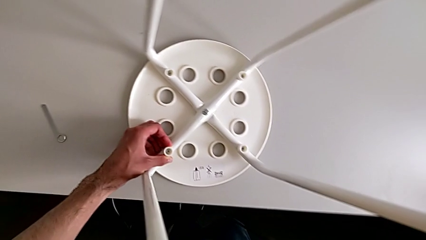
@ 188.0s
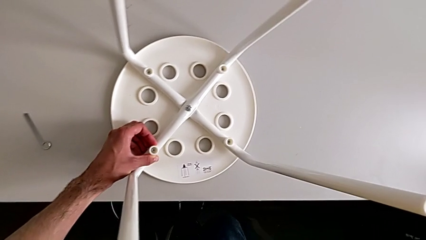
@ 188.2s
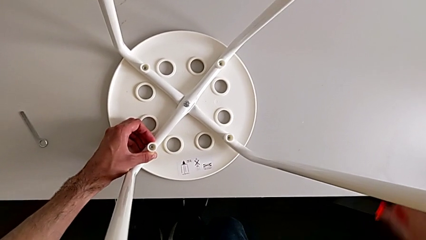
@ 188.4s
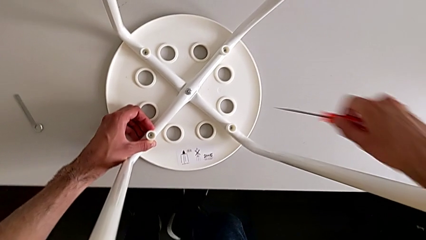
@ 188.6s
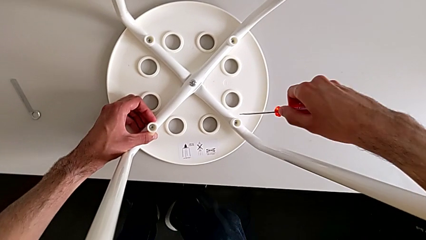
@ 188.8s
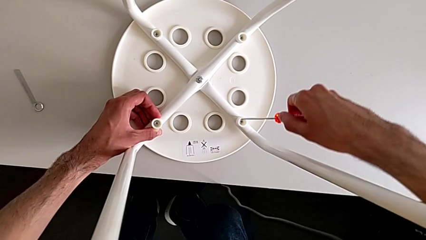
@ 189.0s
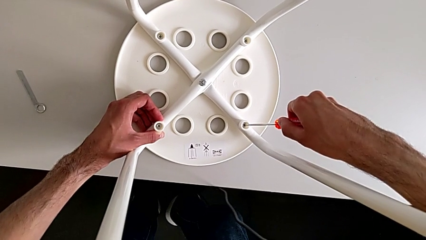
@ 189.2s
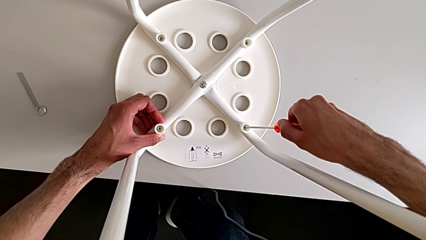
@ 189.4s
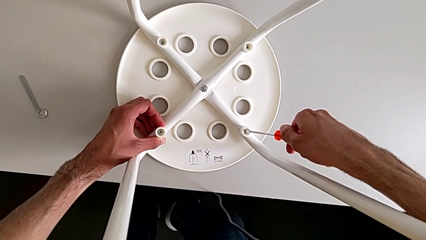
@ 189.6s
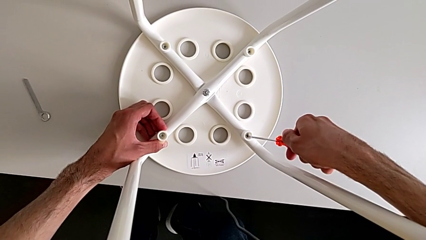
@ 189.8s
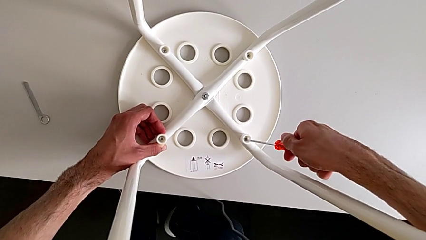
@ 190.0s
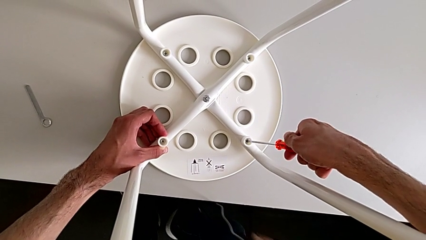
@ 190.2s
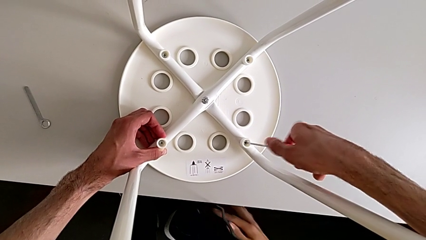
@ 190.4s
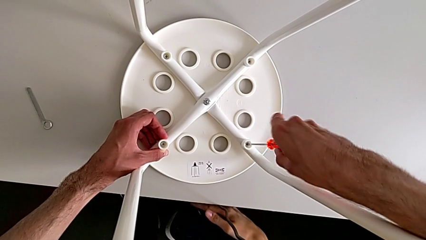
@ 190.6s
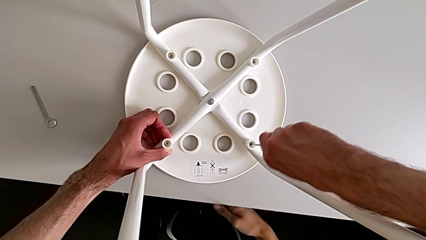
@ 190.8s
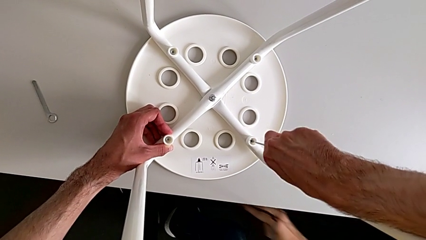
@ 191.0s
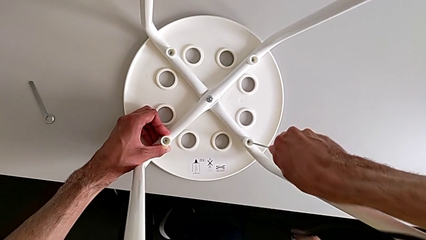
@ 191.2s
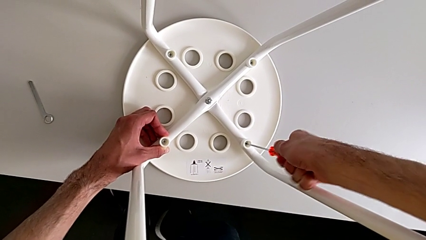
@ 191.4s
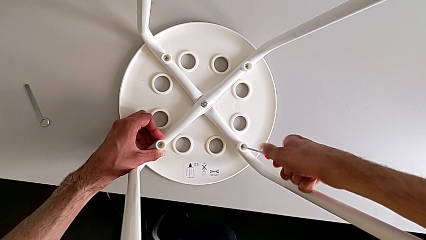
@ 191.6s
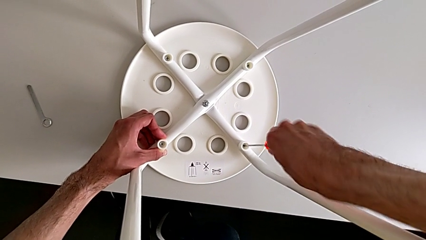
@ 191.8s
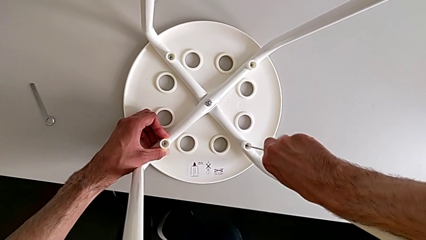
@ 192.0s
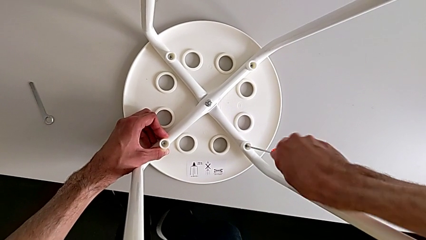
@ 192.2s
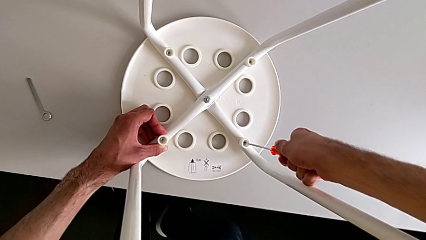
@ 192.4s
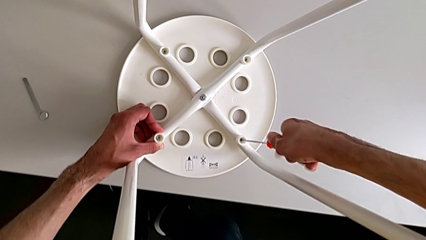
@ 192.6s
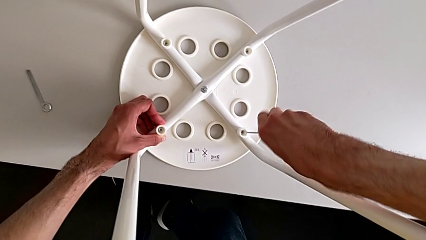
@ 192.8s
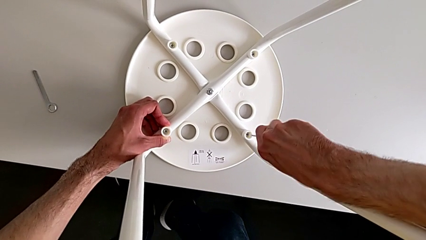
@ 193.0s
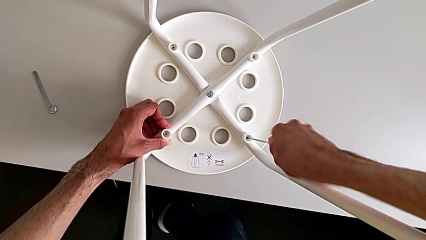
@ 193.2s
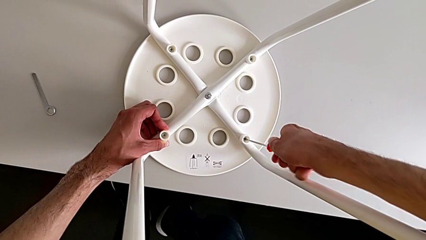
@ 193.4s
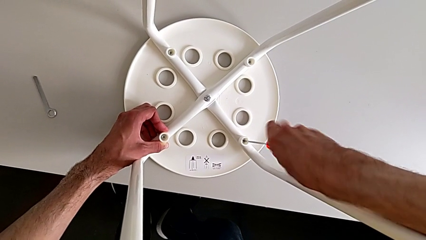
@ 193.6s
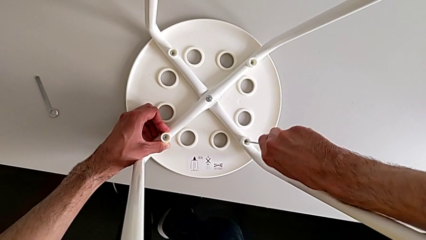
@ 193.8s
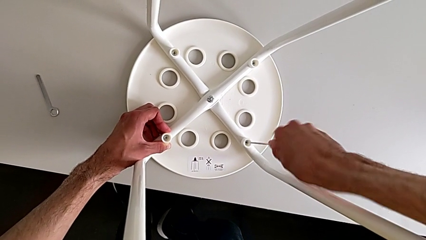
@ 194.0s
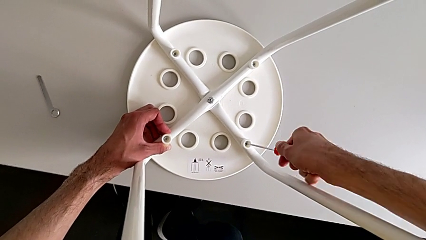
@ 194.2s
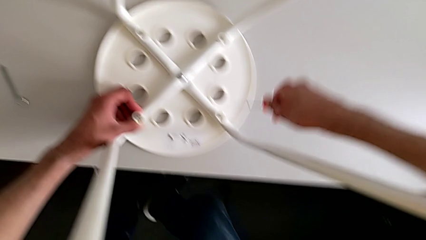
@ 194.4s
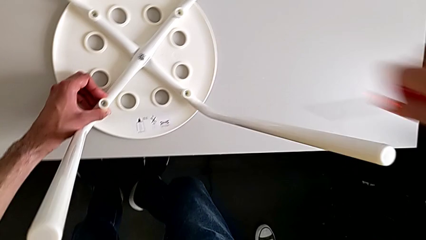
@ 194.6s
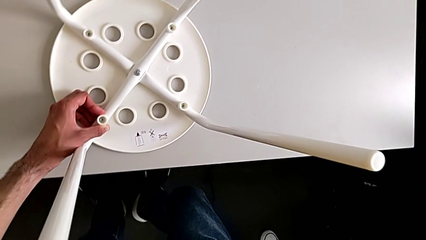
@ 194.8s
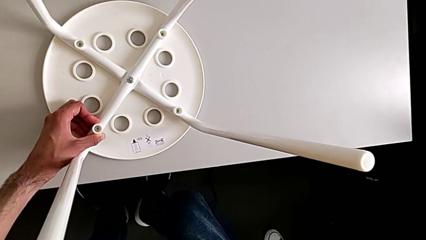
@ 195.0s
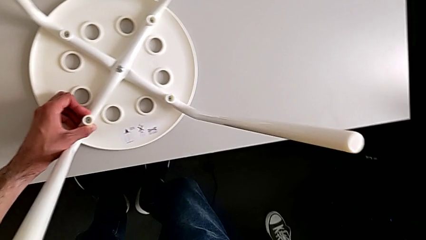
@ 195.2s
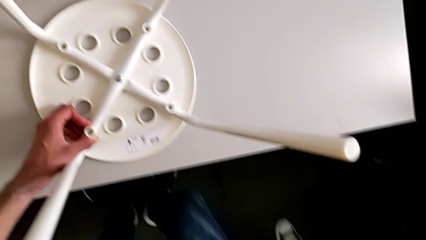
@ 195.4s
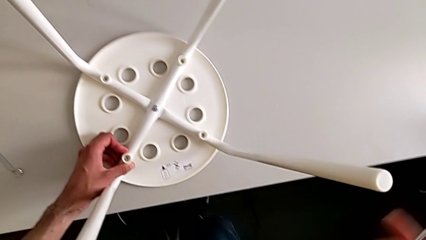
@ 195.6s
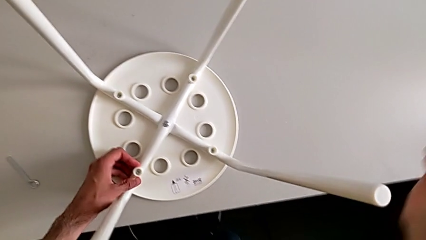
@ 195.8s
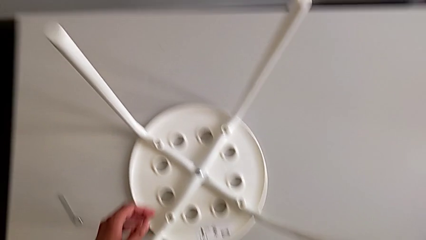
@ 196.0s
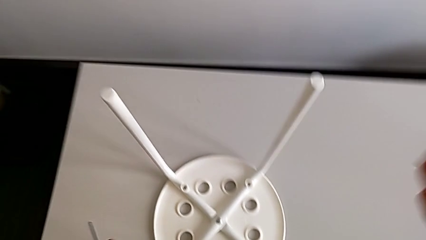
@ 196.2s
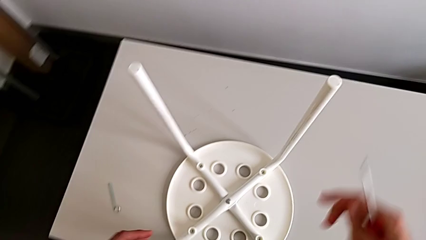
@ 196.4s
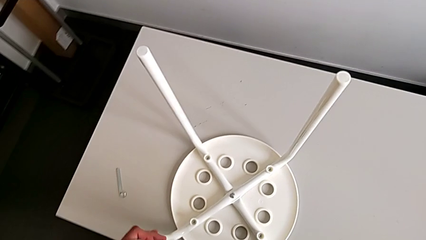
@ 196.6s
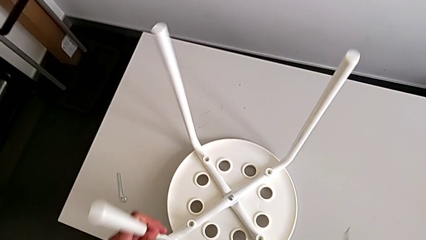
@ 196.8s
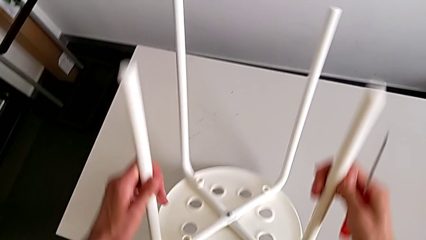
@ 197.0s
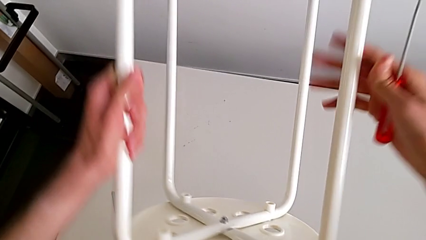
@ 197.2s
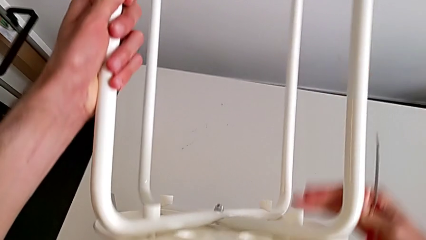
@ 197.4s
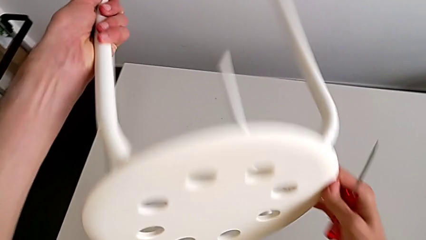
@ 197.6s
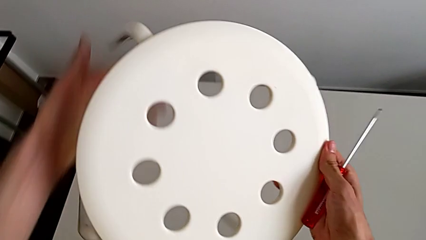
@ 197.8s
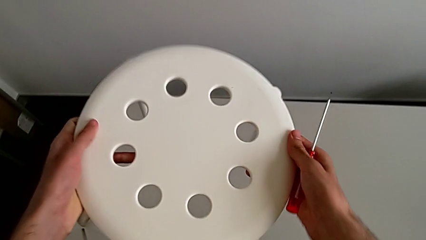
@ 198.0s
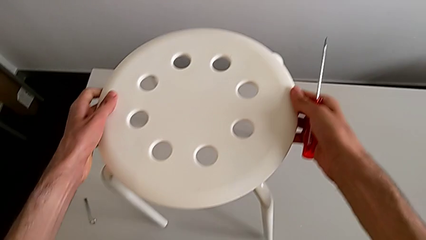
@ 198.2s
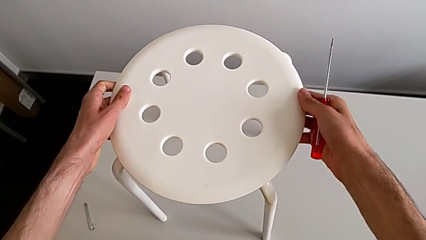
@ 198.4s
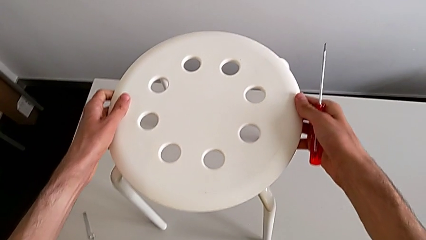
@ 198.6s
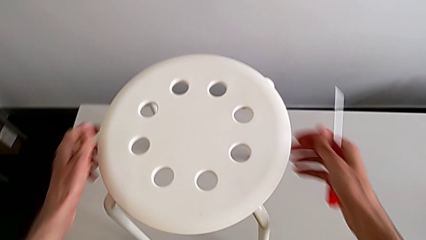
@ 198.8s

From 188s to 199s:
The camera wearer is assembling the seat board with the leg frame. They insert the screwdriver, screw the screw, withdraw the screwdriver, grab the stool, rotate it and place it.

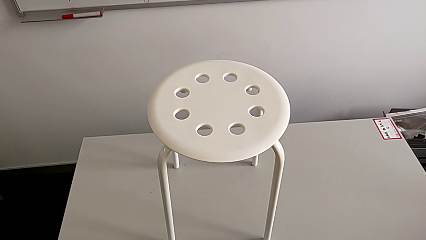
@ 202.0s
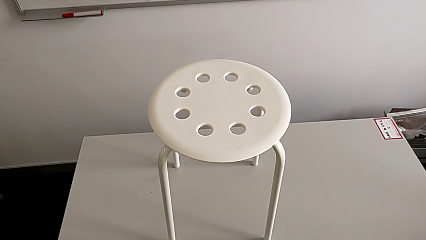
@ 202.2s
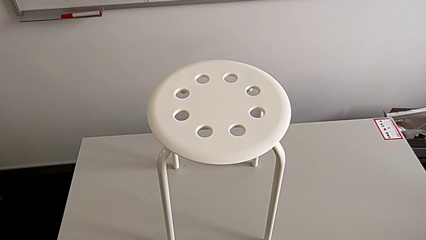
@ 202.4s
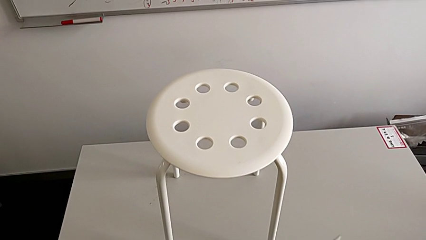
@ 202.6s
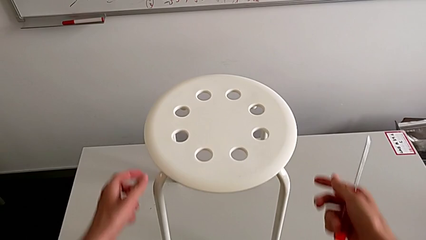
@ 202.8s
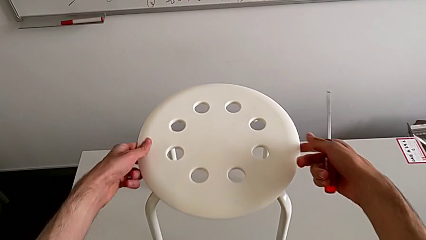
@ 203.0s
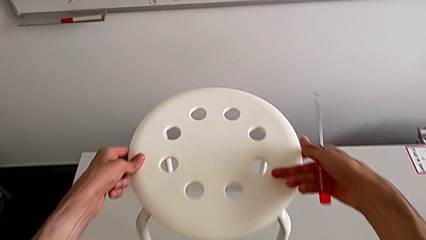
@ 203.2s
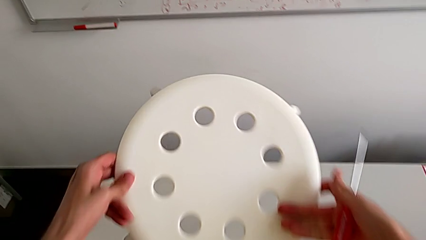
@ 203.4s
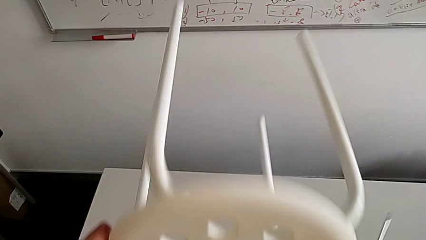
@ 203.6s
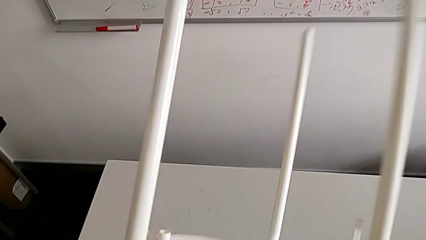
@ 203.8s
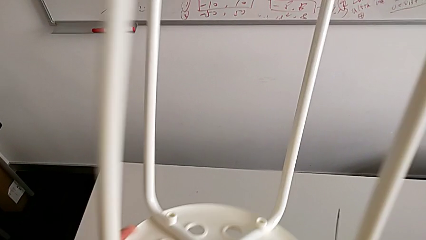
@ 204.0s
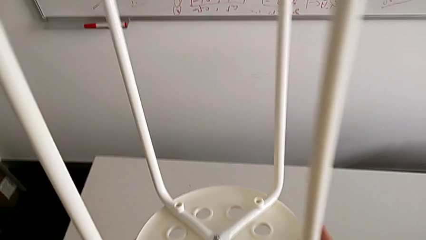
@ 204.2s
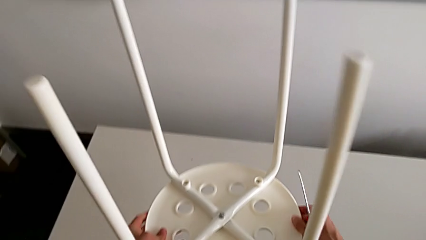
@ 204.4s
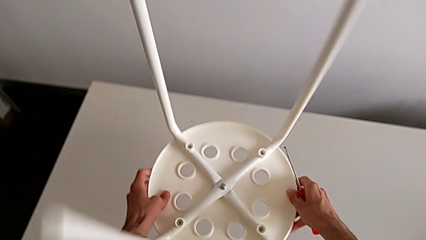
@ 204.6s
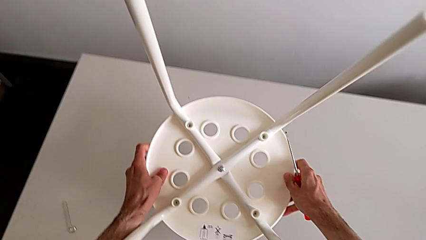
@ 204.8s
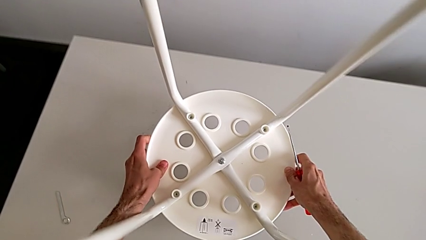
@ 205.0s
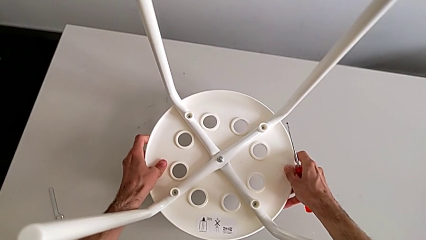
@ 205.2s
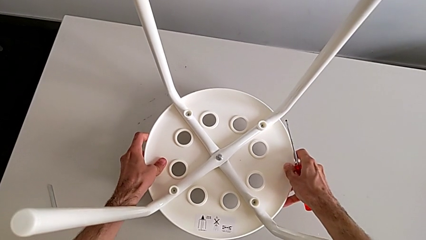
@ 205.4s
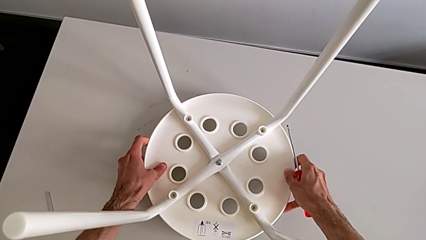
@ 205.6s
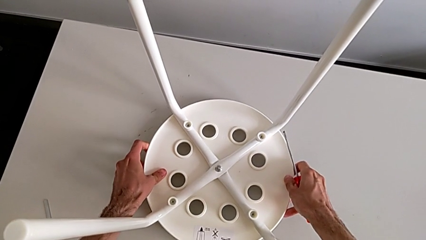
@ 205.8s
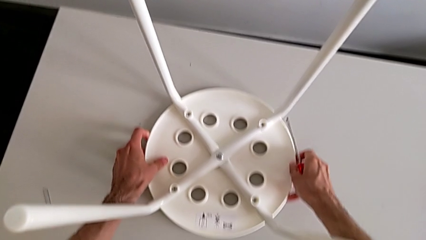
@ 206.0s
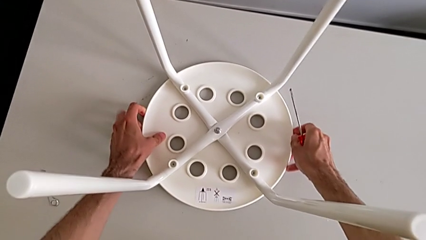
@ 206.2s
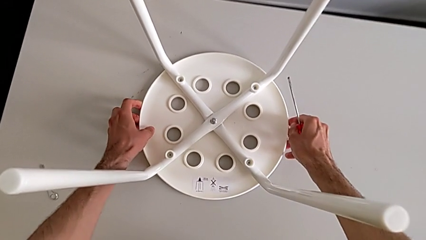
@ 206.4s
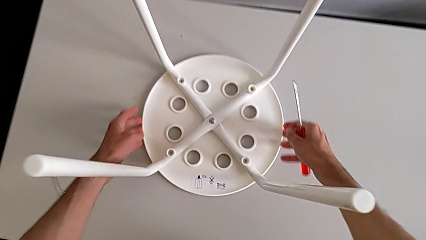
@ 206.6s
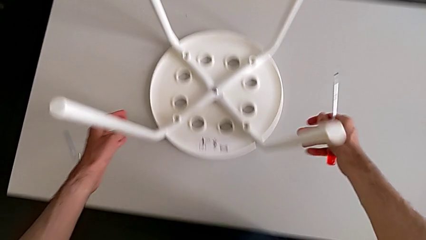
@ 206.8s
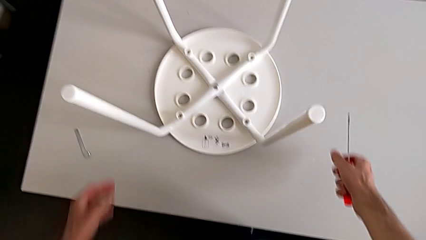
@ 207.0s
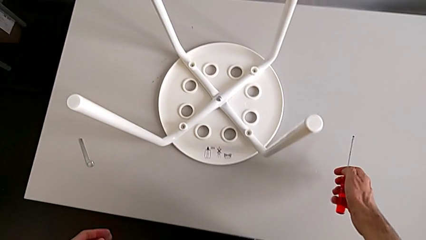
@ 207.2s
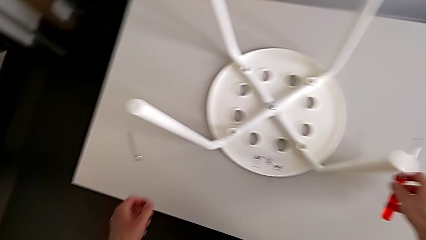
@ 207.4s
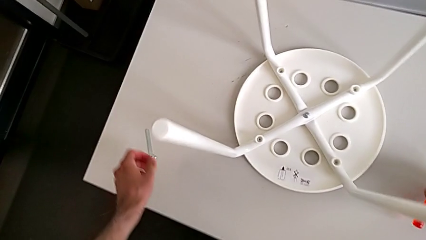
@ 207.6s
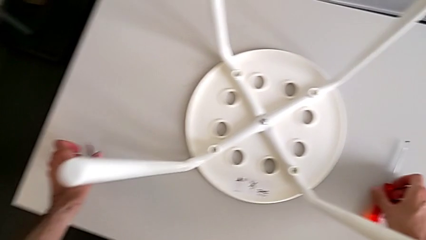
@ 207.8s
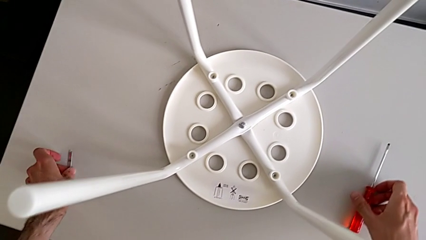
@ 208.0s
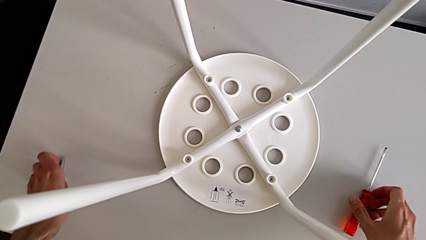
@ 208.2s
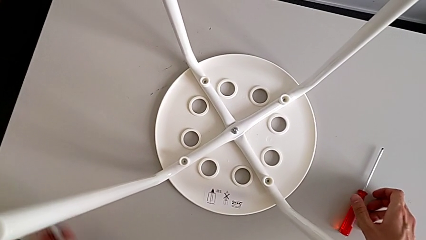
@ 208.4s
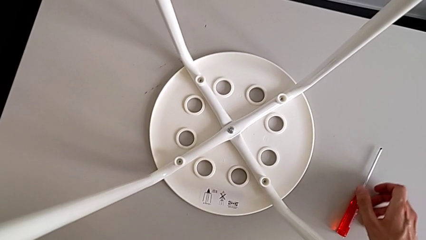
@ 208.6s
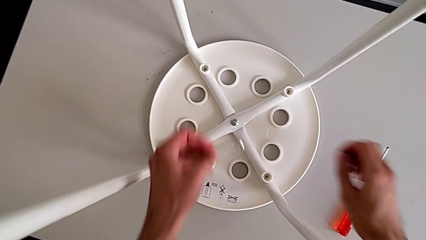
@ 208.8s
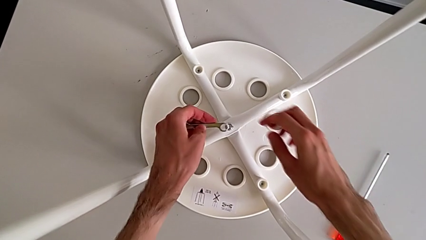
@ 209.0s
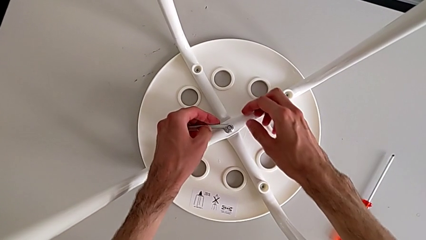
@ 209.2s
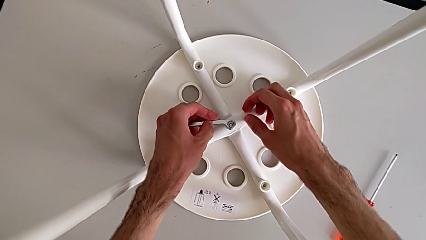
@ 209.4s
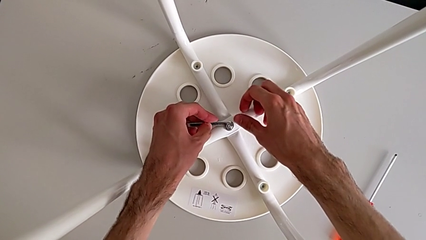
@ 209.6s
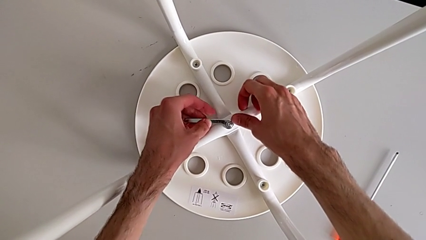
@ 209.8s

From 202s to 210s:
The camera wearer is tightening the screws. They grab the stool, rotate it and place it. They place the screwdriver with the right hand, grab the hexagonal wrench with the left hand and insert it.
